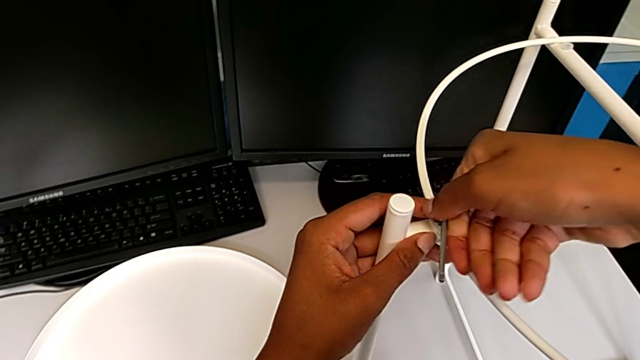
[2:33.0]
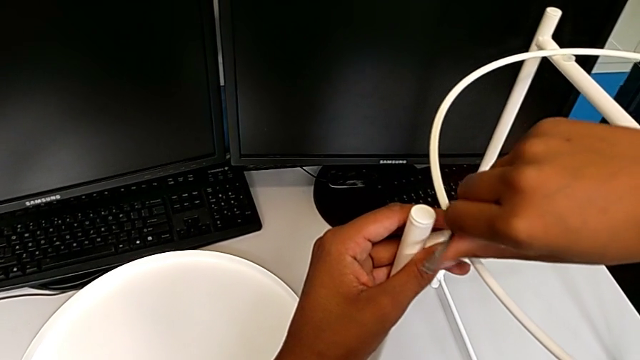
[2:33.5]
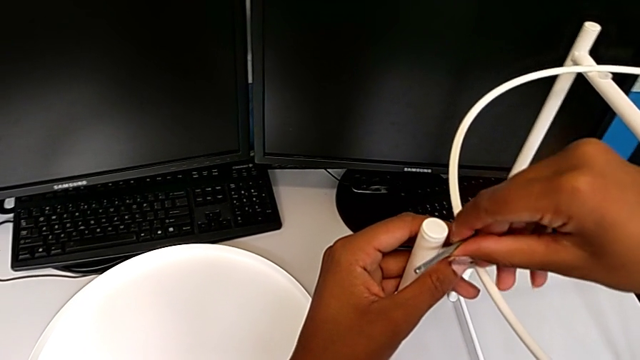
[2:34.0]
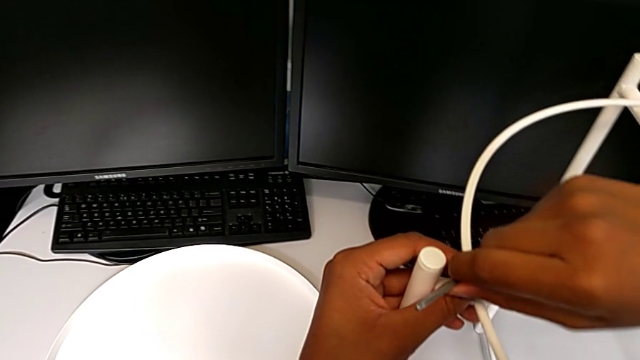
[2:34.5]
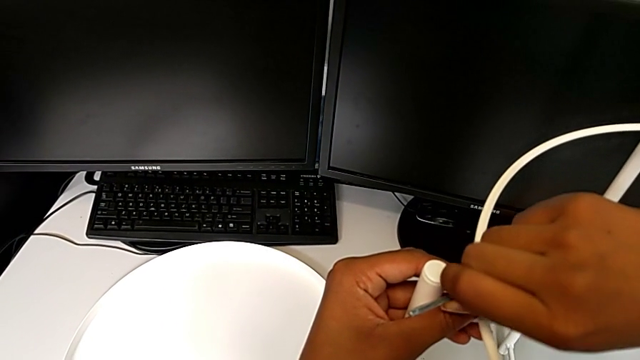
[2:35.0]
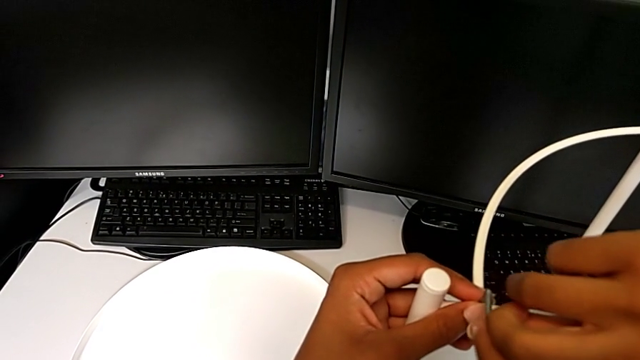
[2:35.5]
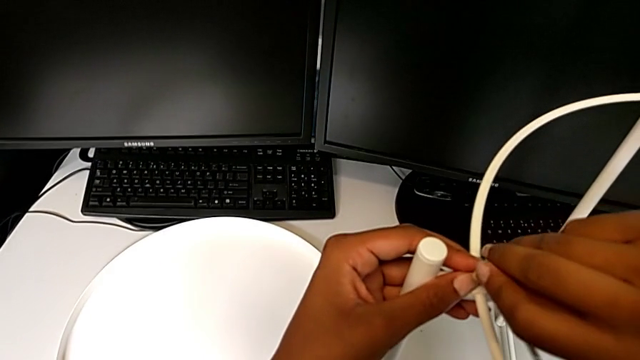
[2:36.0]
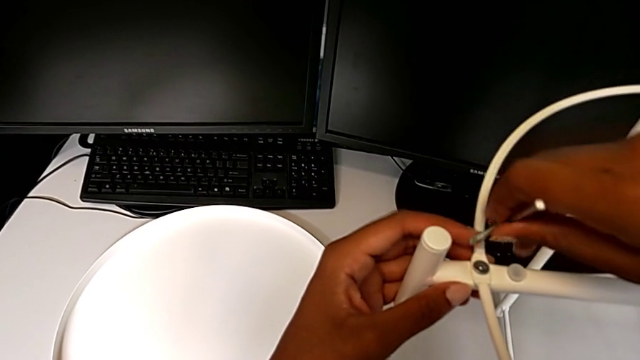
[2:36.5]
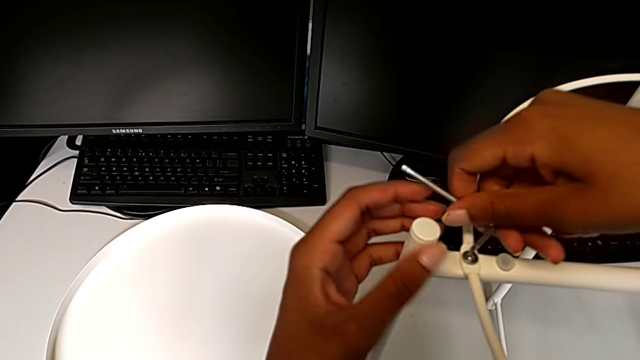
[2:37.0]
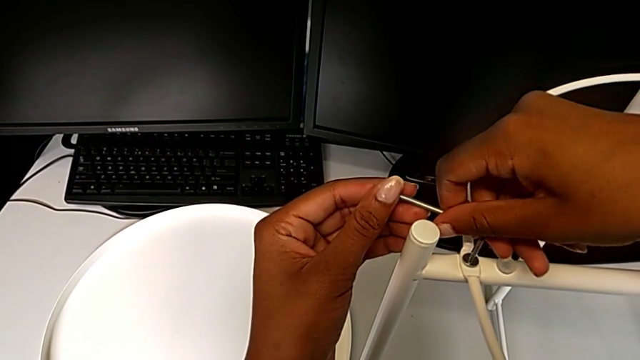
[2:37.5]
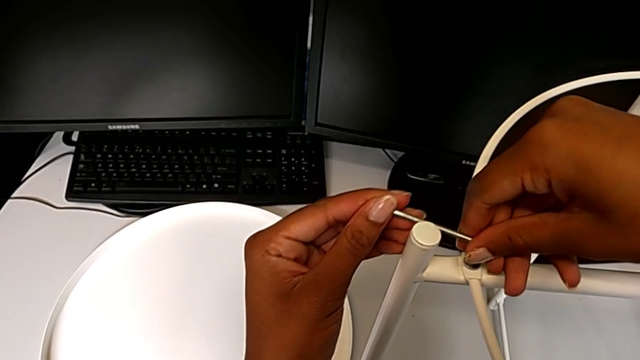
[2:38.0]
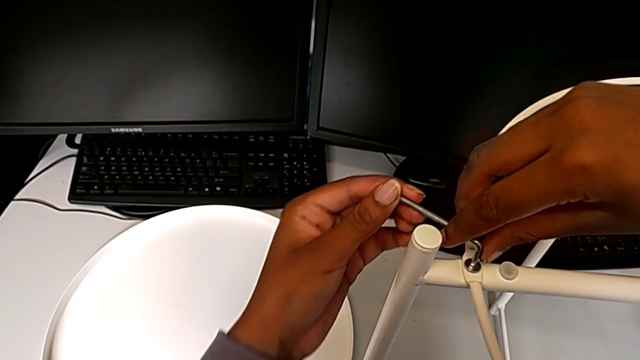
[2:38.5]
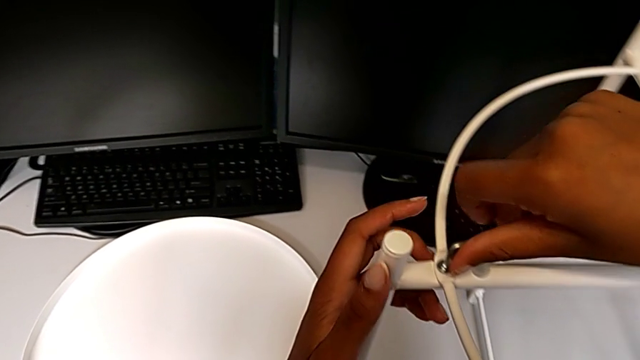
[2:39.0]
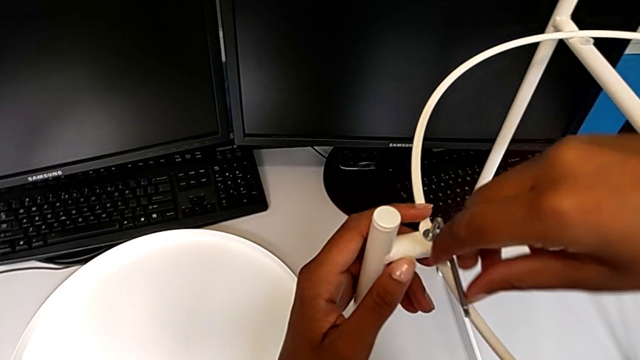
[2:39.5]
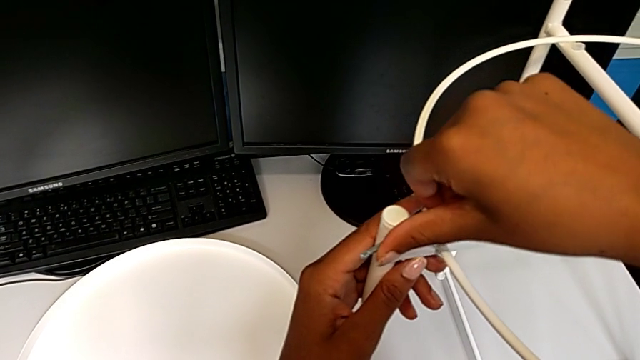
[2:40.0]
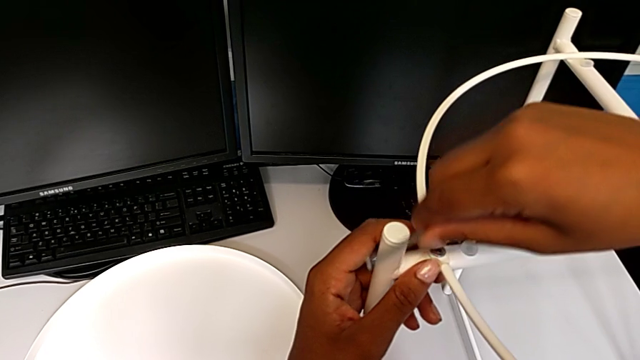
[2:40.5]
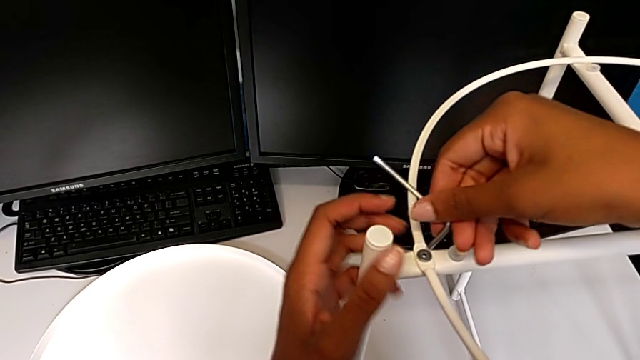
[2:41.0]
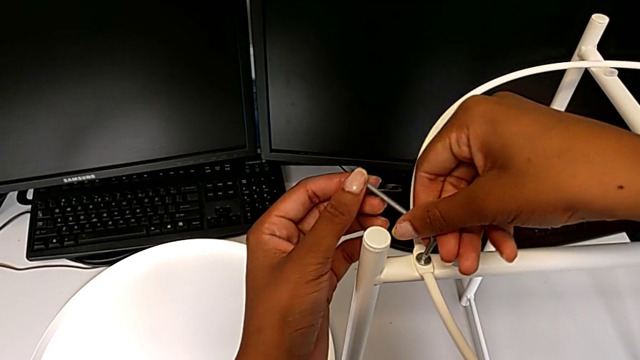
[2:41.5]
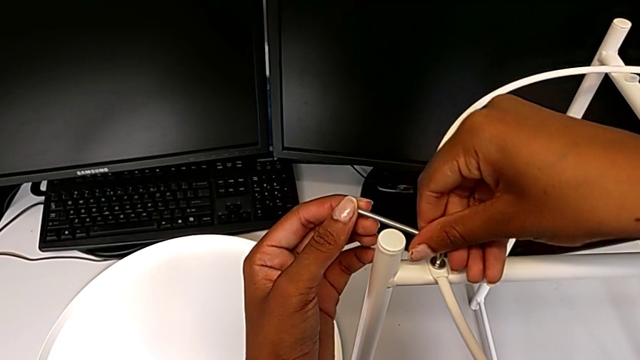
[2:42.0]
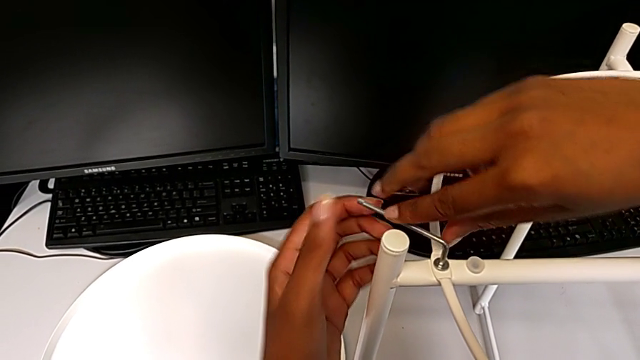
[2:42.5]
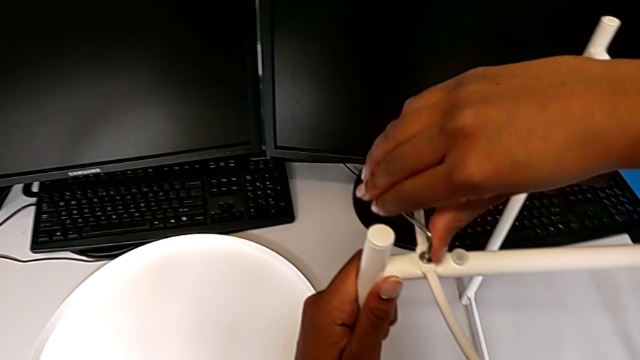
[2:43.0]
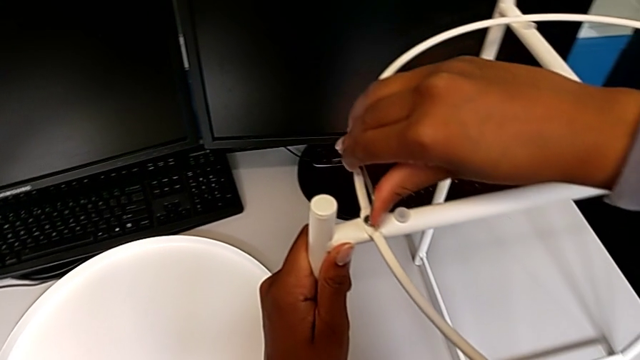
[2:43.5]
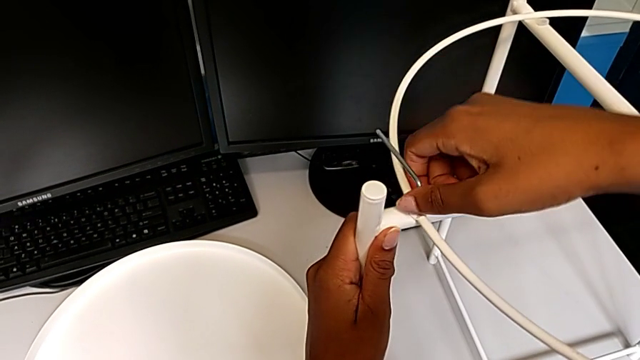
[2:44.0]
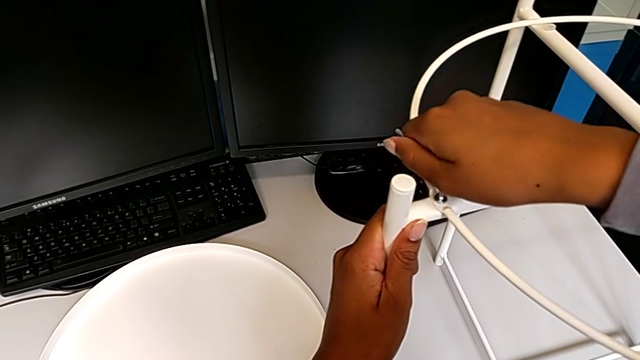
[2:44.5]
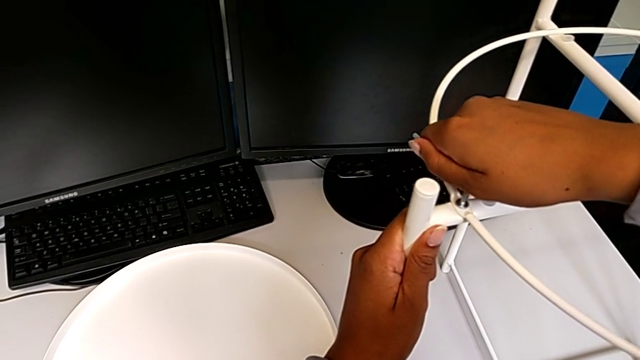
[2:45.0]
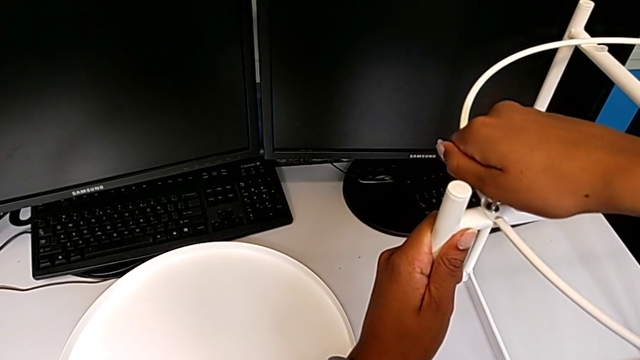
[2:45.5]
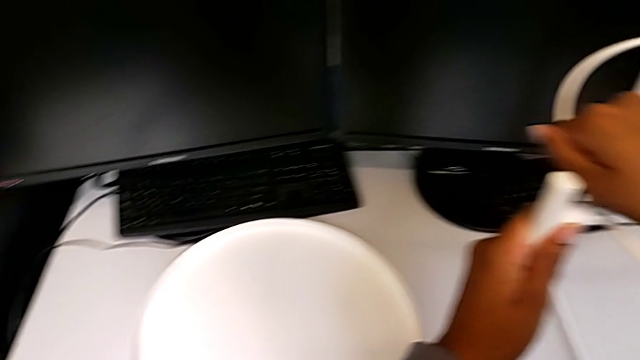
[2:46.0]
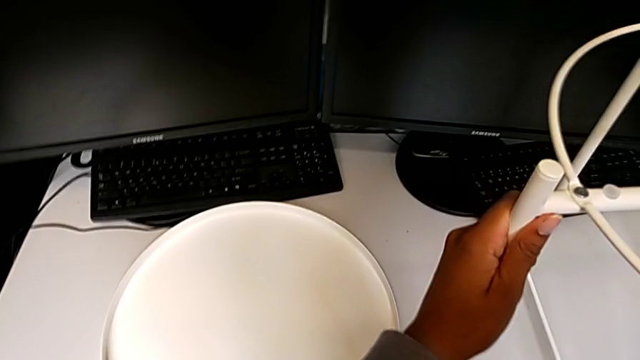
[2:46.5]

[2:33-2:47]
The camera wearer is assembling the screw into the circle and the legs. They keep screwing the hex socket head and withdraw the Allen wrench.

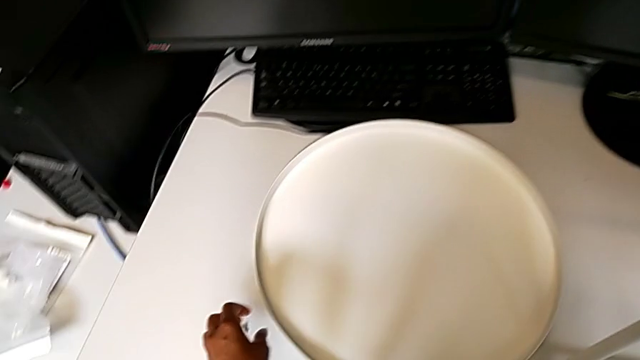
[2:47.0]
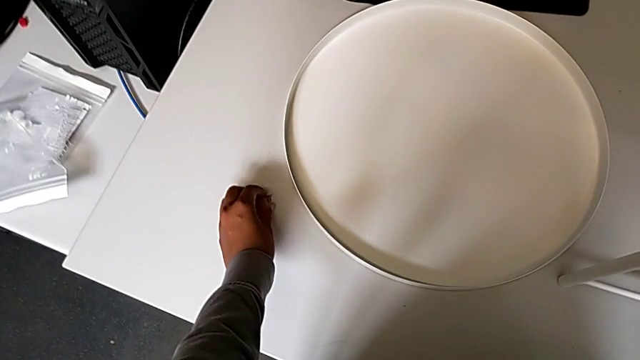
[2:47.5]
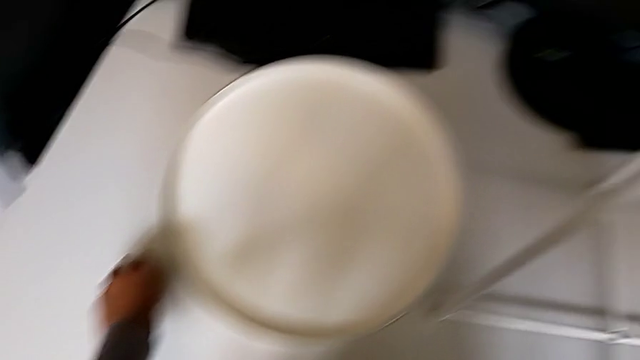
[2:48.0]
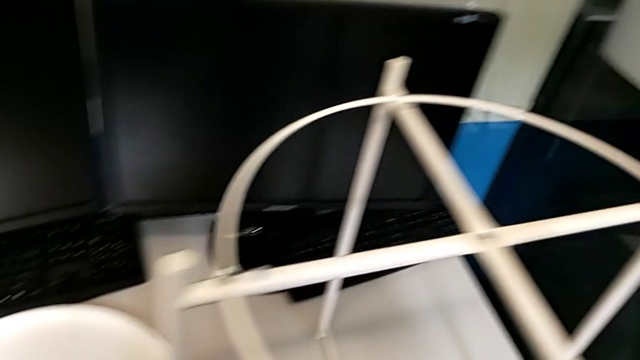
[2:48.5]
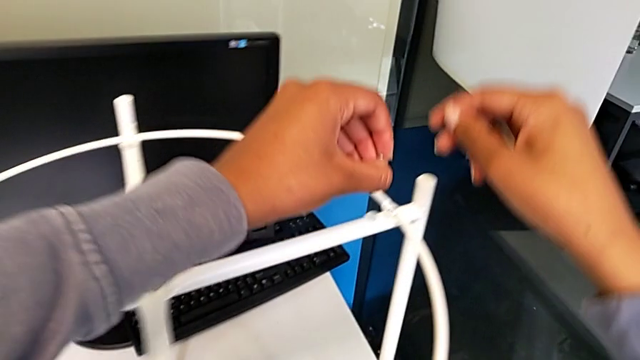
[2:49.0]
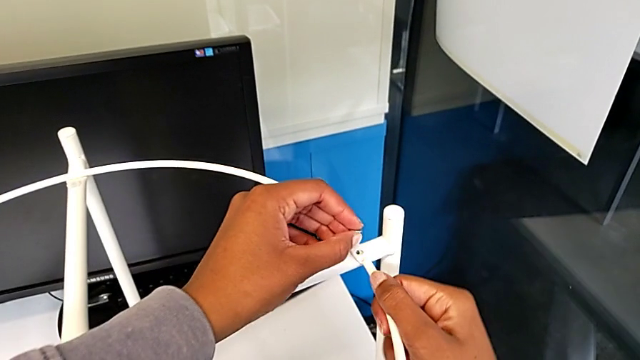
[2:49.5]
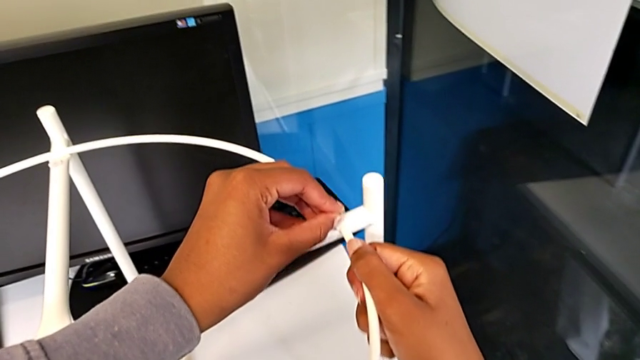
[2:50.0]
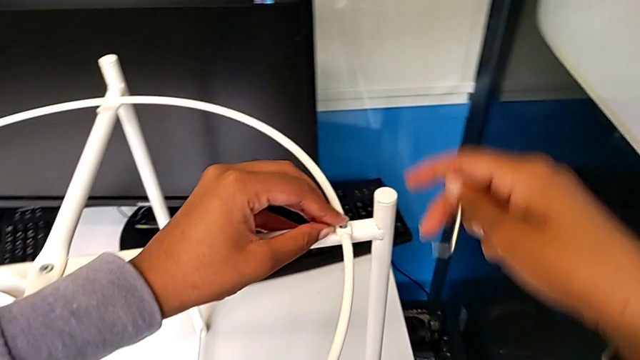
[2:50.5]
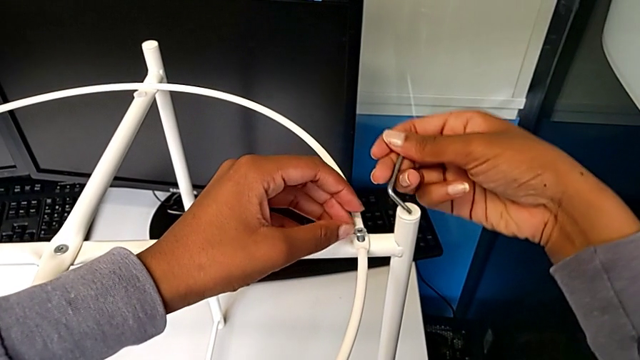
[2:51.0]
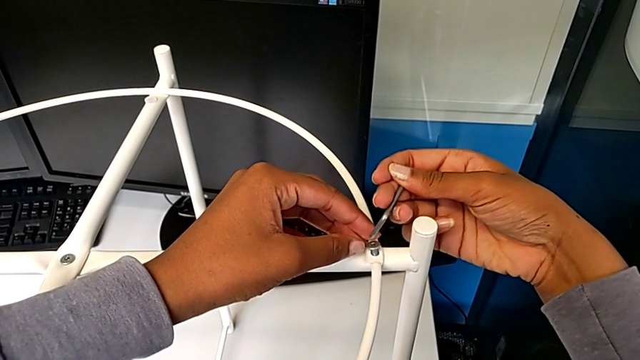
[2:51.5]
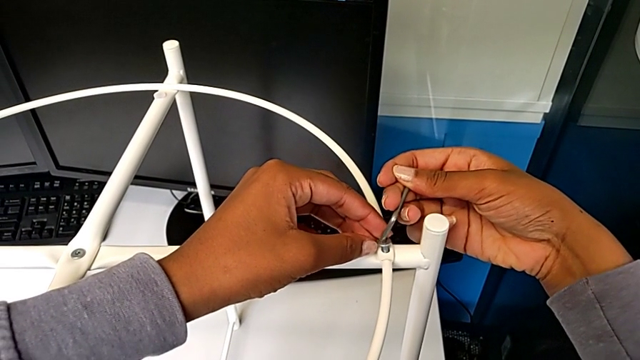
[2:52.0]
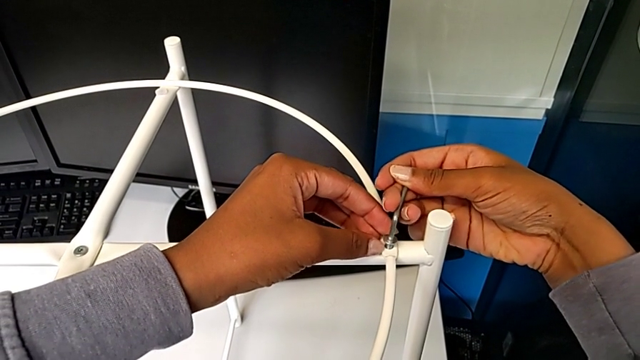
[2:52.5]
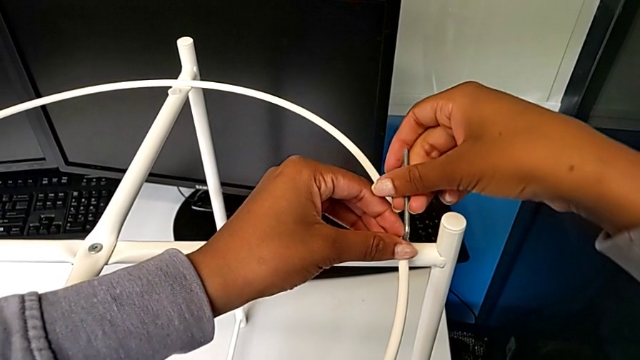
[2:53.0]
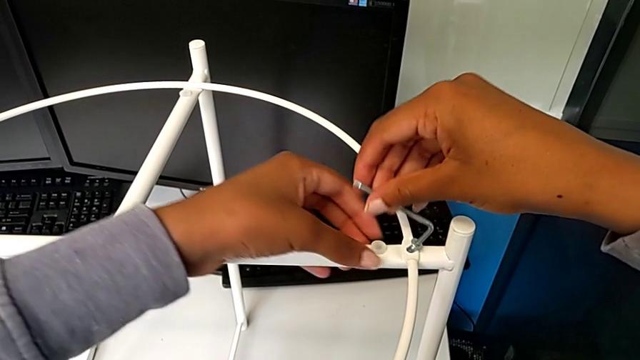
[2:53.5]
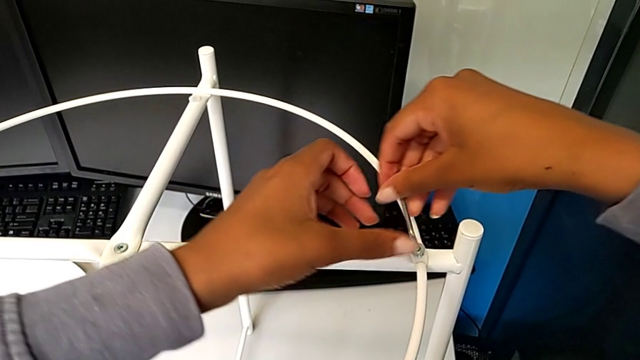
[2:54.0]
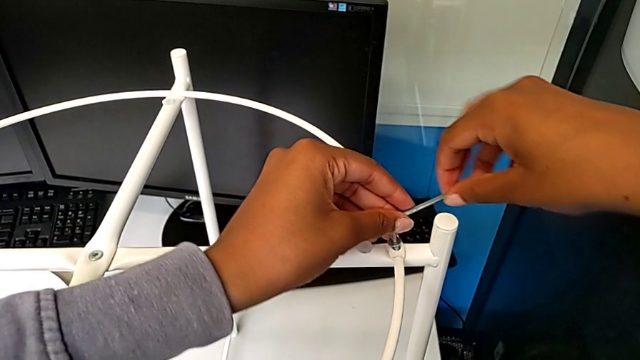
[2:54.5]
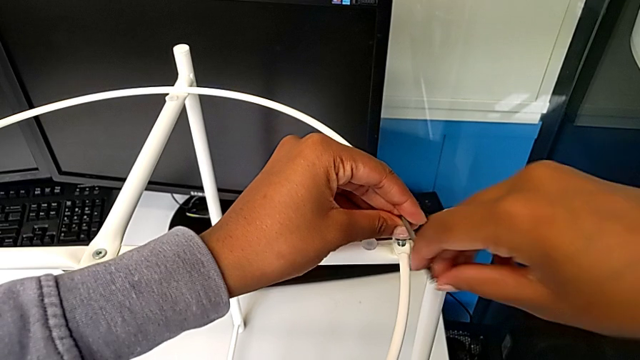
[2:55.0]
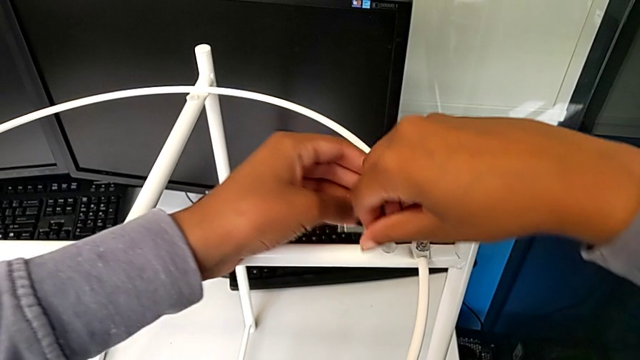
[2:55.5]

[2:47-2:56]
The camera wearer is assembling the screw into the circle and the legs. They grab the hex socket head, insert it, insert the Allen wrench and begin to screw the hex socket head.
